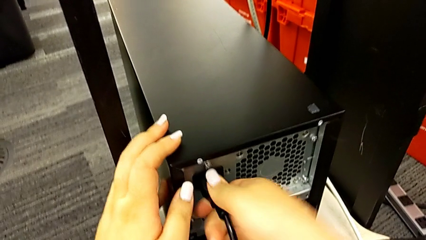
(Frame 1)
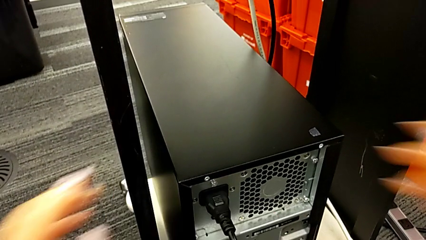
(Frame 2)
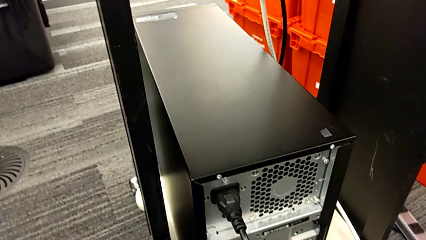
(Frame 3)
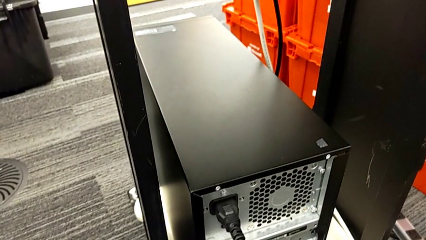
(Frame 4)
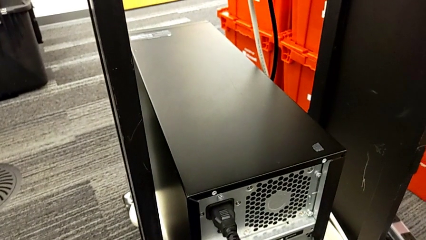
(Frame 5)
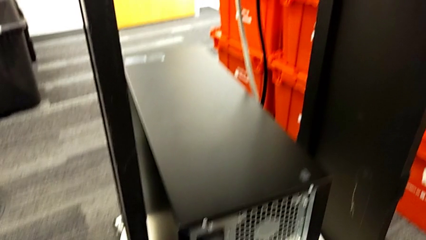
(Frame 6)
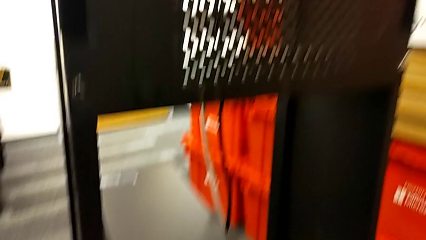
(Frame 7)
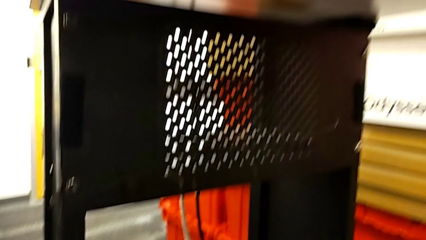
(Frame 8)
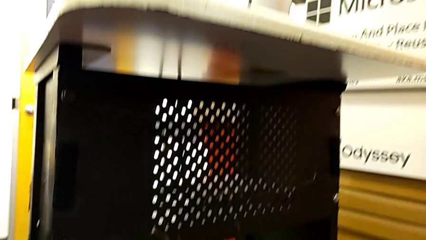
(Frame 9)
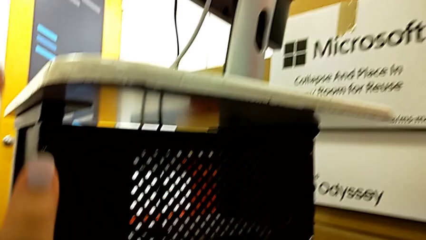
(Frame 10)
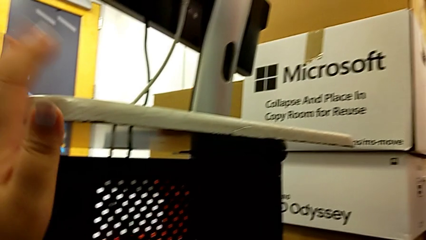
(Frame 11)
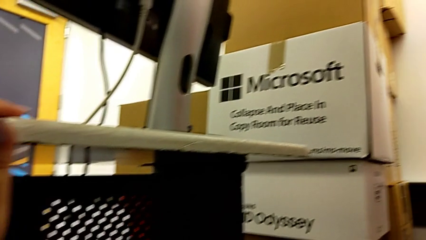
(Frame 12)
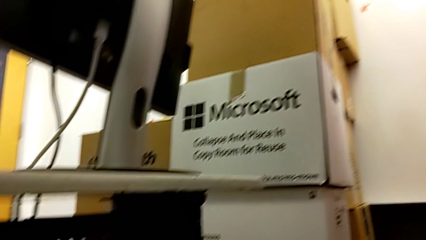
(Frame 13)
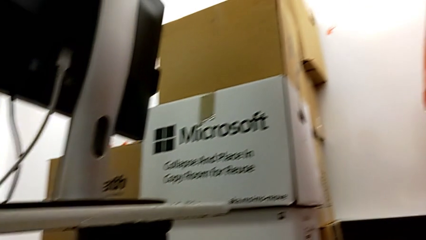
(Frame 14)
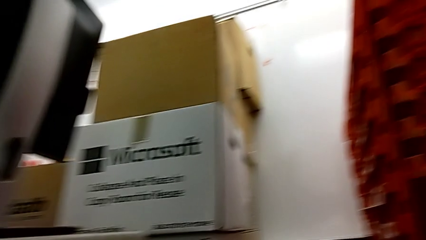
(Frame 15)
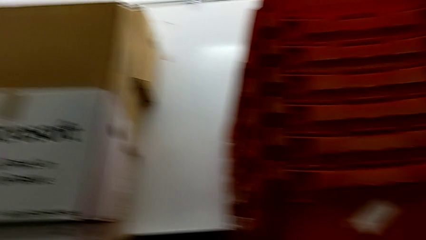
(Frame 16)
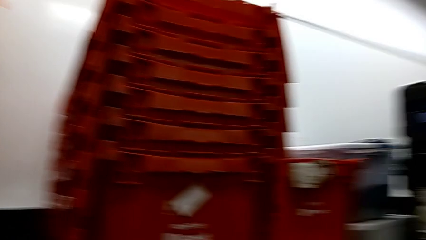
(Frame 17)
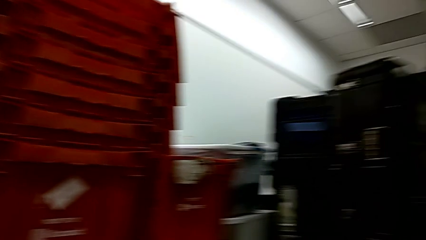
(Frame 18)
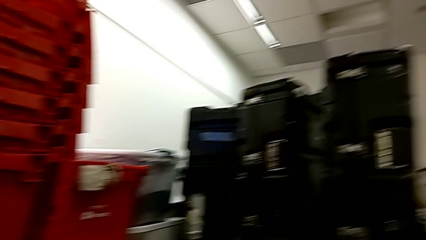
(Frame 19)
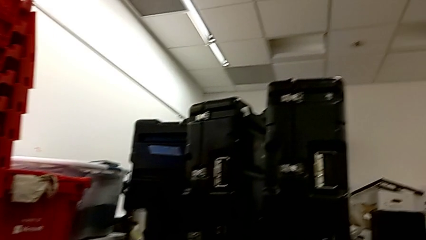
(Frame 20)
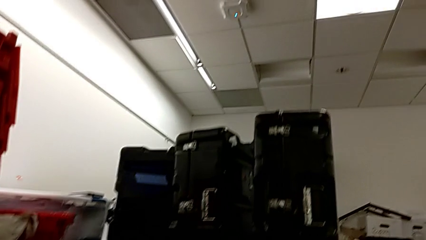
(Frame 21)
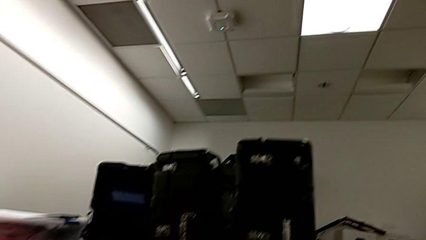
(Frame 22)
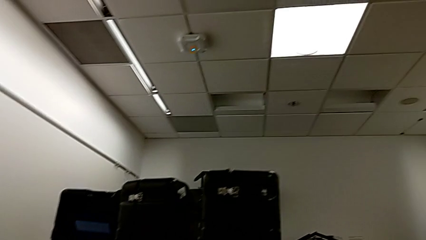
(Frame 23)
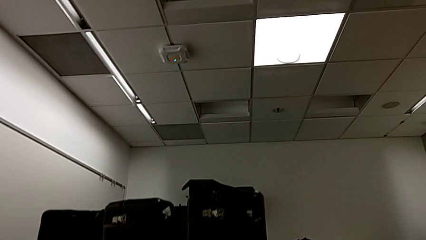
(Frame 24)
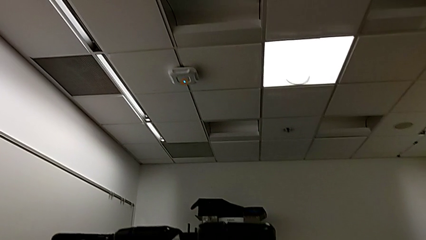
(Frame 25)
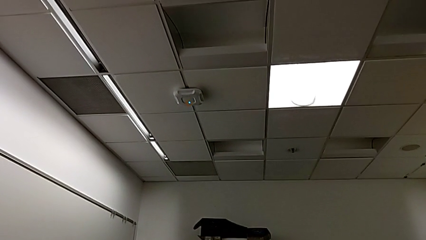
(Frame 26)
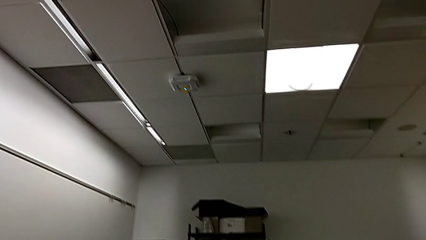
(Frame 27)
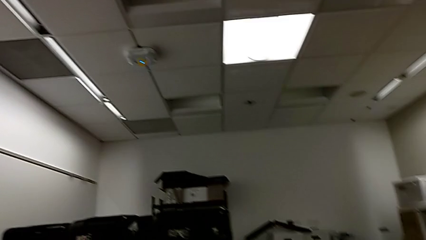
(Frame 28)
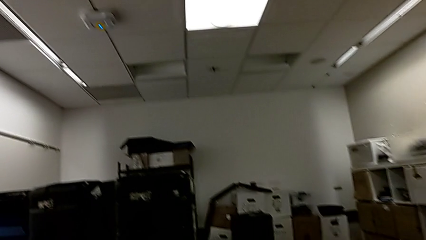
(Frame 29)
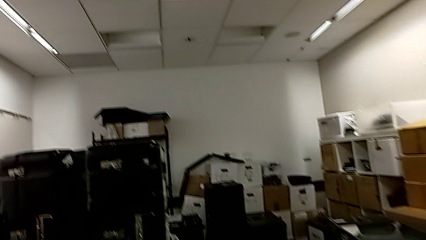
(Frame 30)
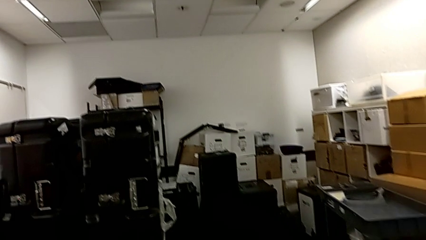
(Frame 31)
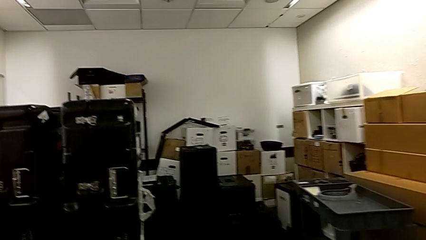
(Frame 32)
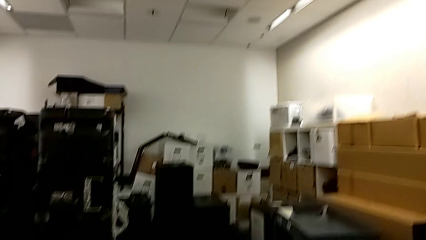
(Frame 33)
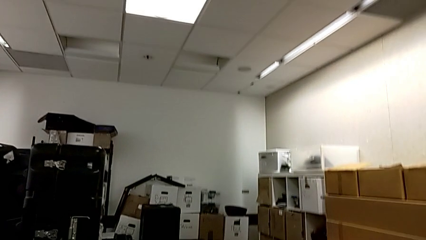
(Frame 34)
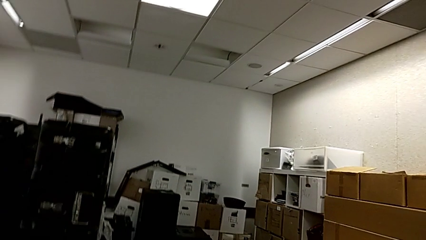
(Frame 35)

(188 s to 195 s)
The camera wearer is placing the computer in the computer tower. They insert the cable power supply and place the computer tower.
